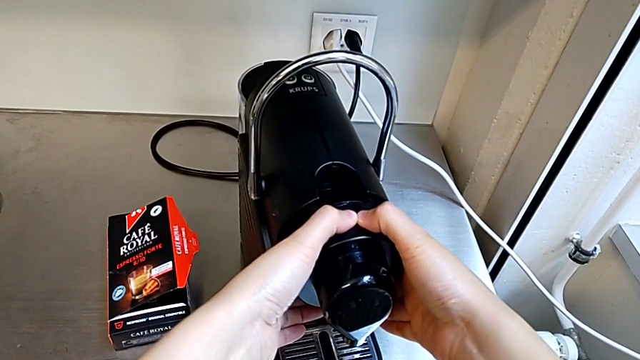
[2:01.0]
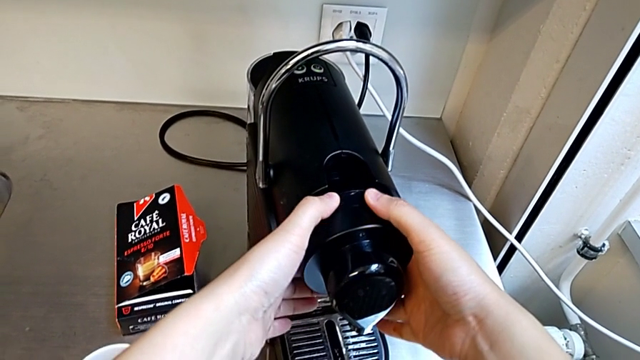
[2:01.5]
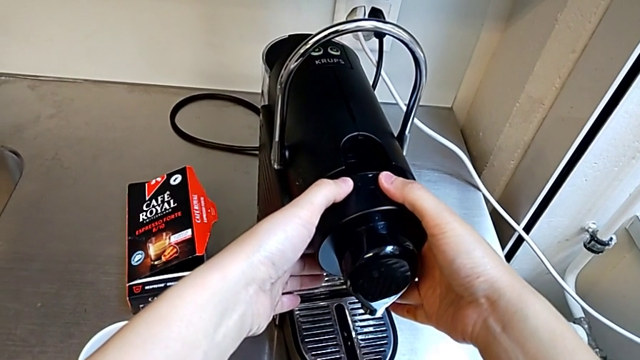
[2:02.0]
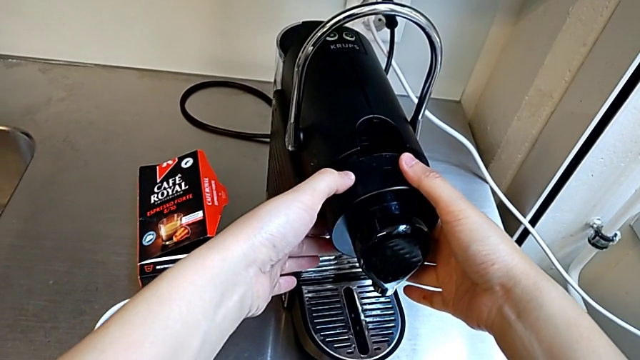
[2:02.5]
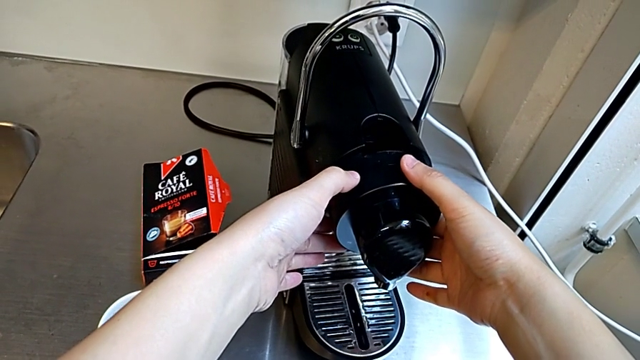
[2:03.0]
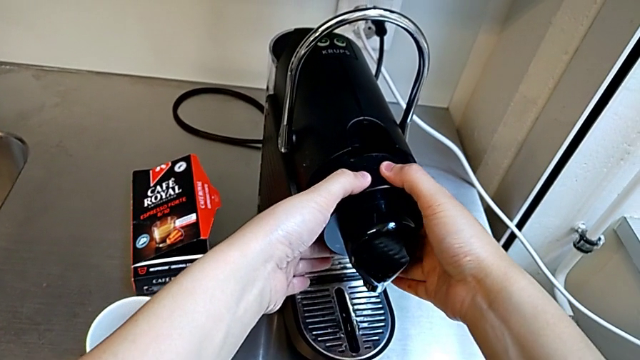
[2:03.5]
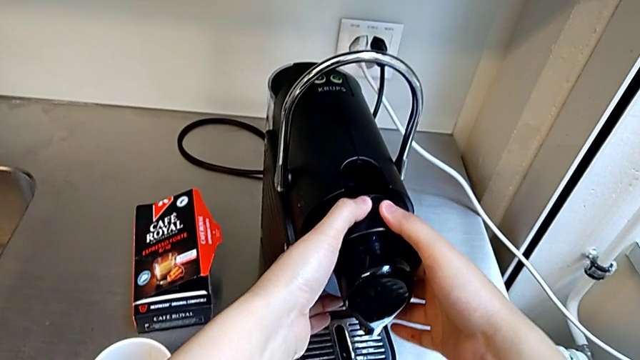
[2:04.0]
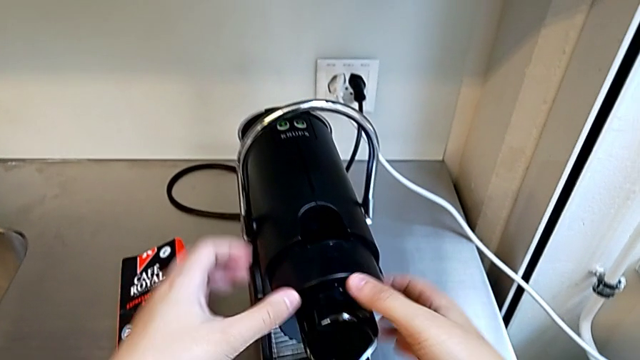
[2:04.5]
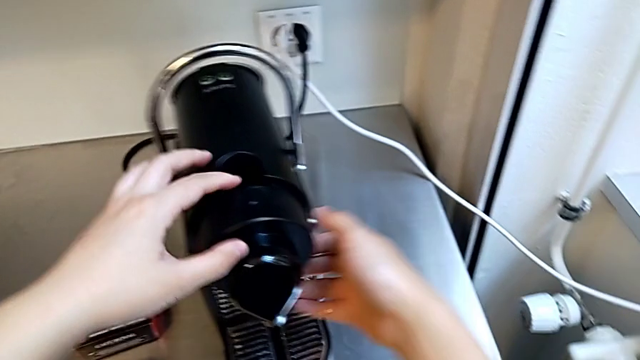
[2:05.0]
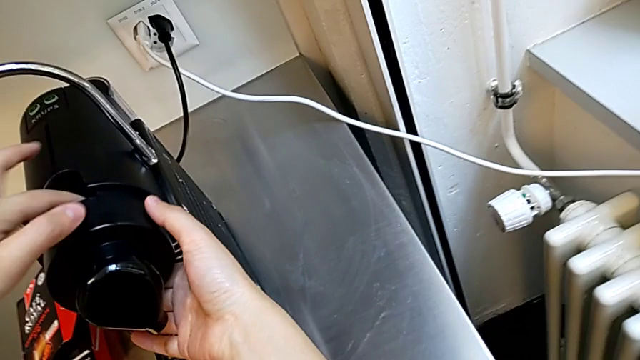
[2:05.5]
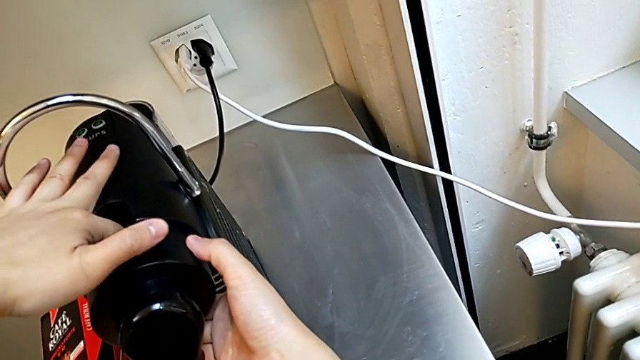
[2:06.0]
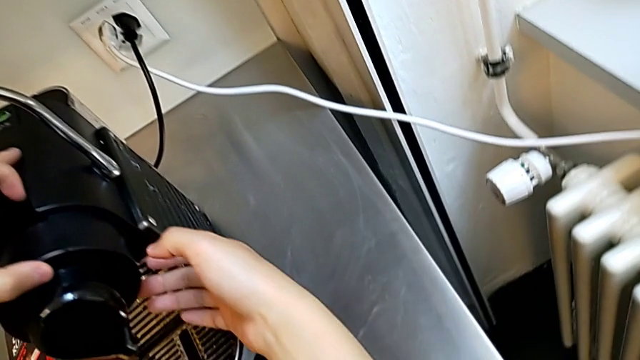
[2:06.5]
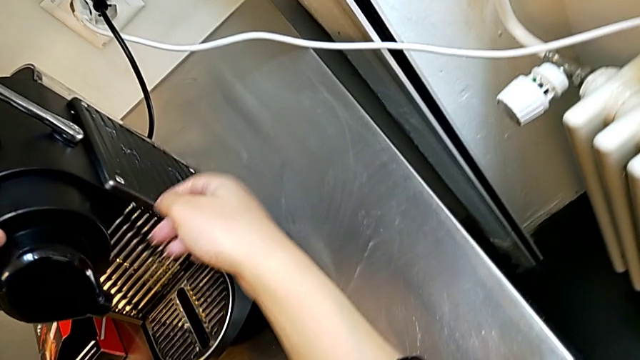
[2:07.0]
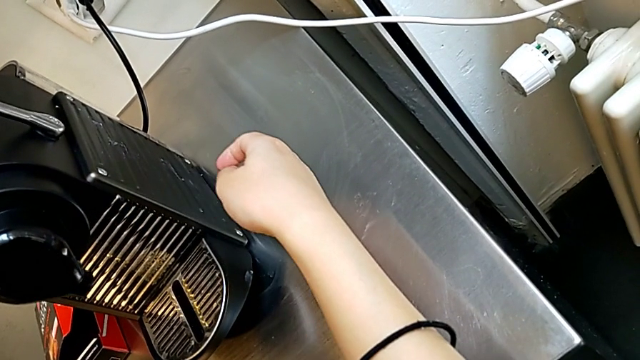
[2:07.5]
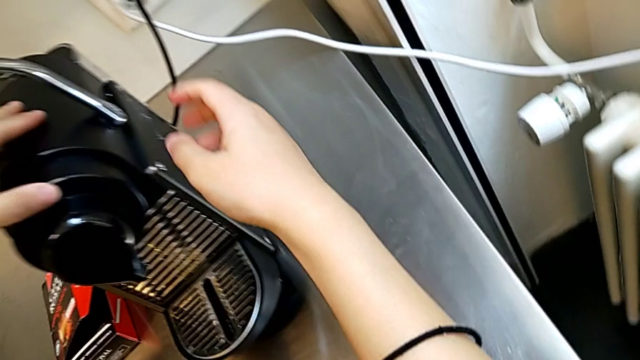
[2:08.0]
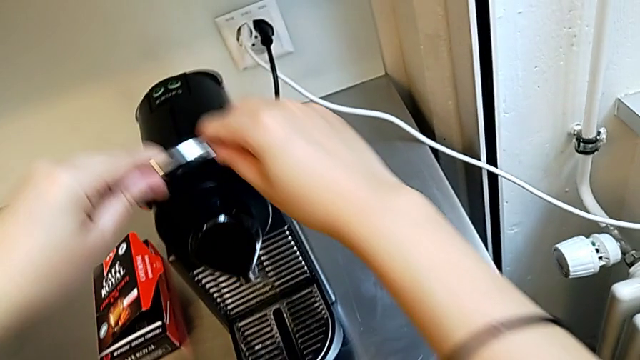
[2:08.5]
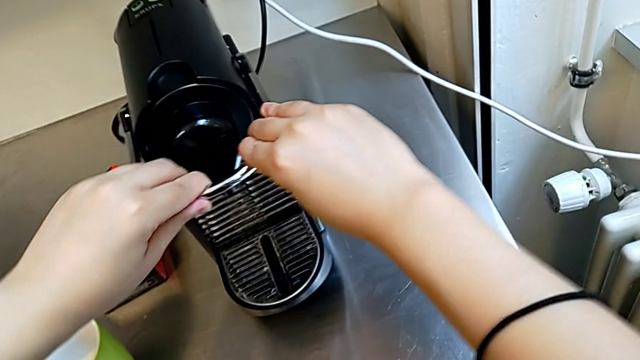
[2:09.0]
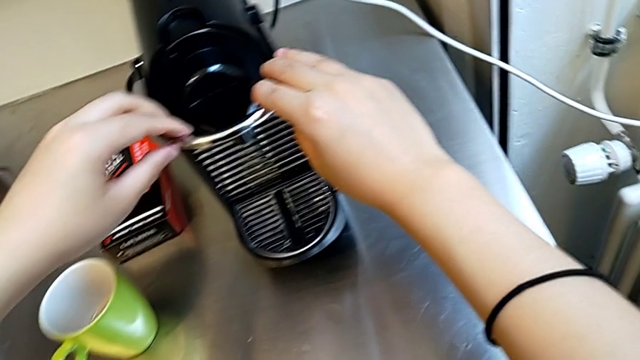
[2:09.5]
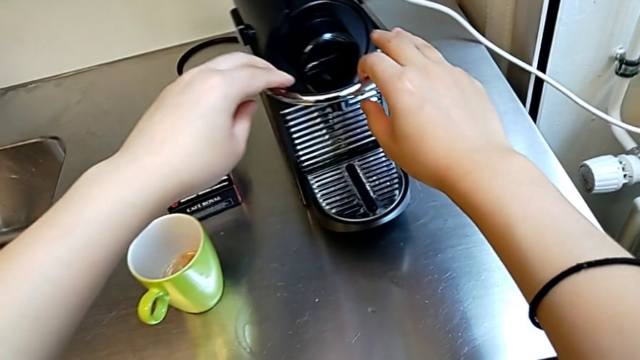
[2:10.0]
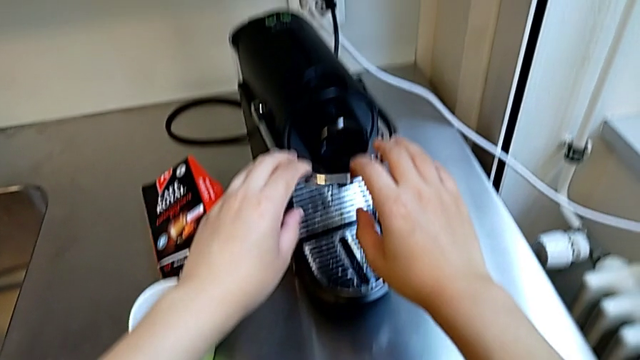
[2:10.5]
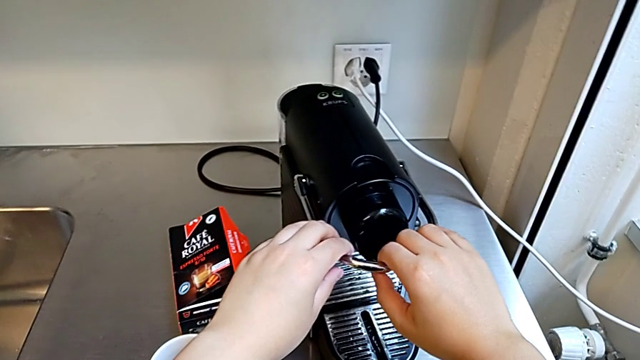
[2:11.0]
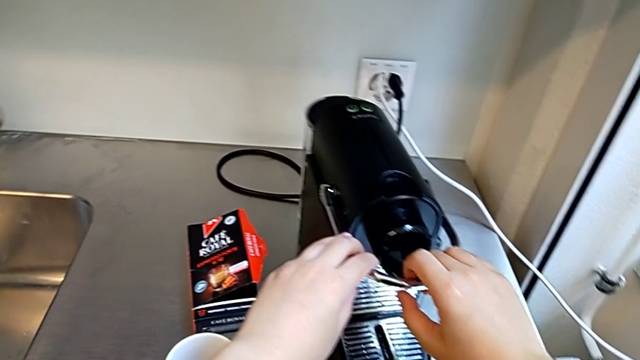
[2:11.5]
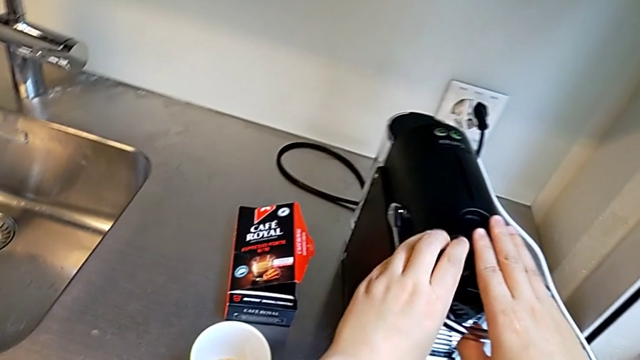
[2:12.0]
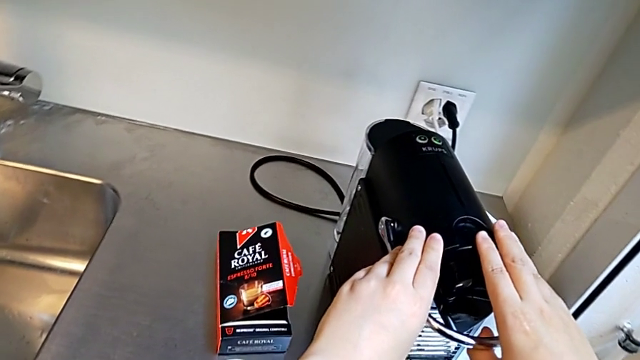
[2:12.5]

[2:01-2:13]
The camera wearer is emptying the capsule container. They keep holding the capsule coffee machine, push the lever and grab it, all with the right hand.

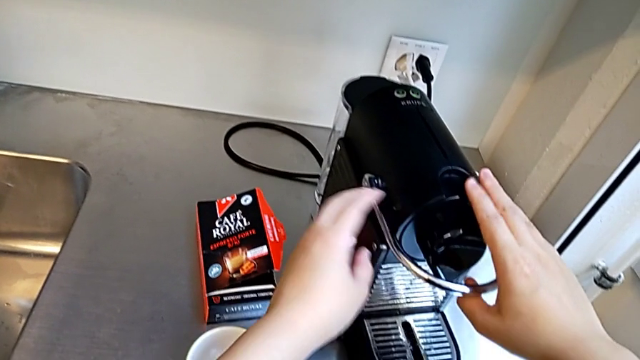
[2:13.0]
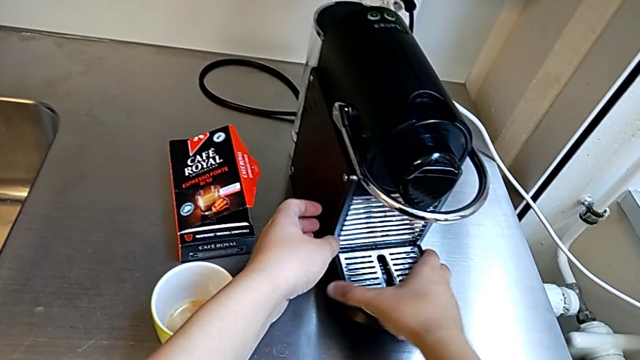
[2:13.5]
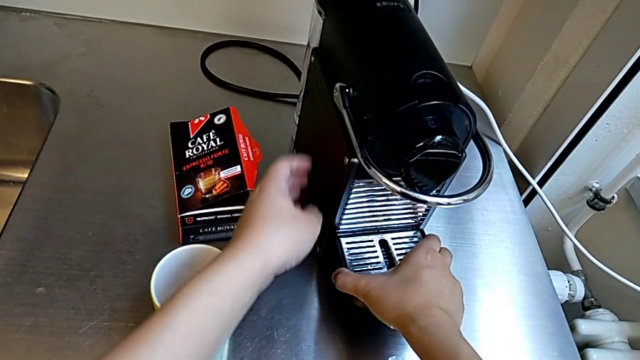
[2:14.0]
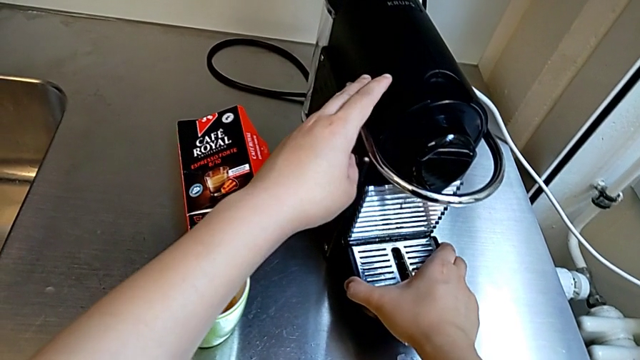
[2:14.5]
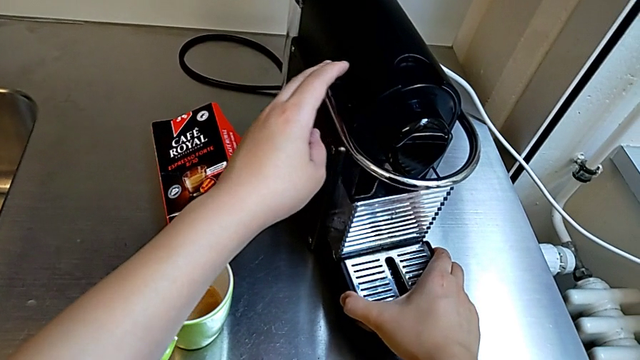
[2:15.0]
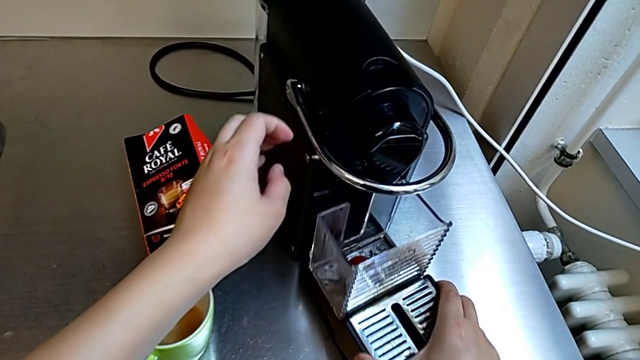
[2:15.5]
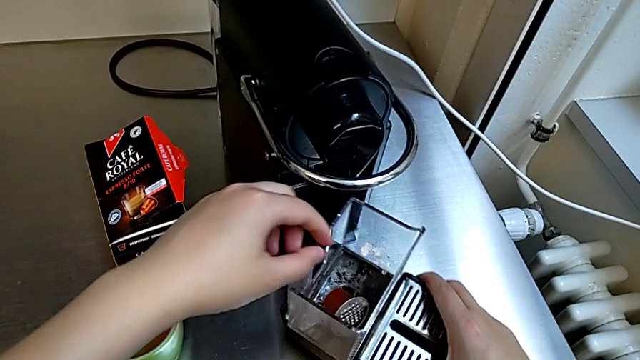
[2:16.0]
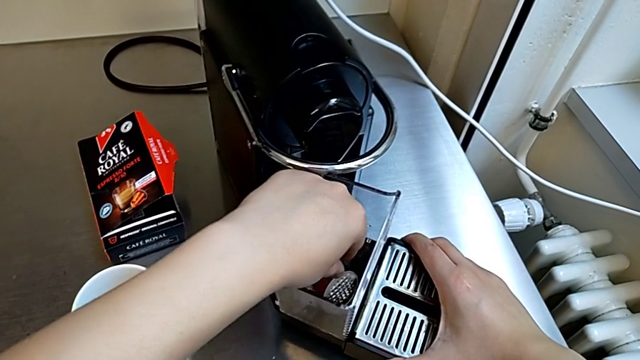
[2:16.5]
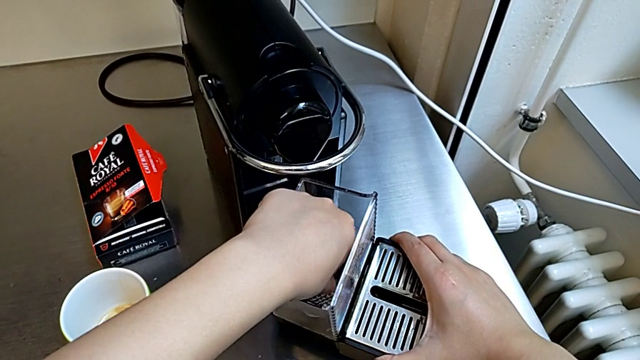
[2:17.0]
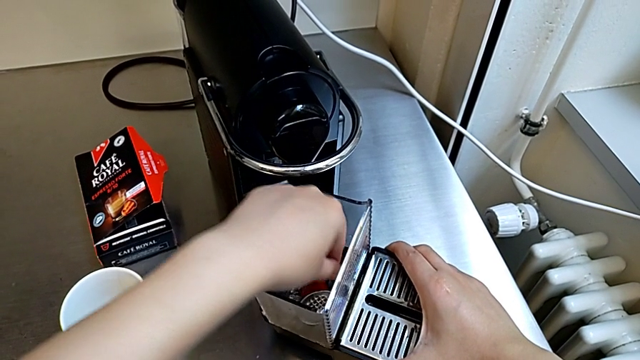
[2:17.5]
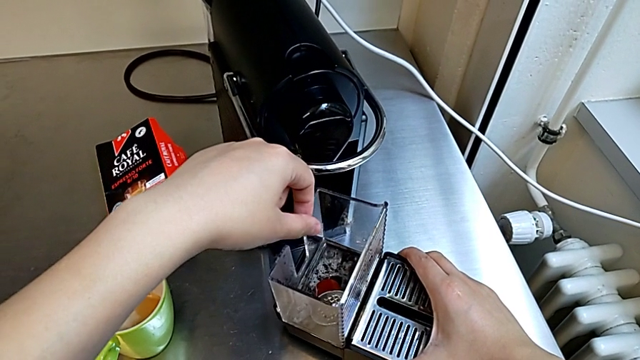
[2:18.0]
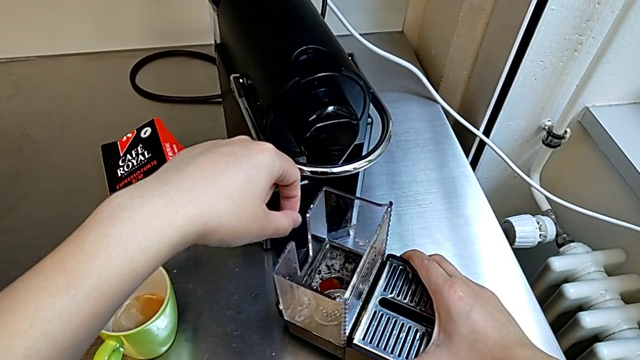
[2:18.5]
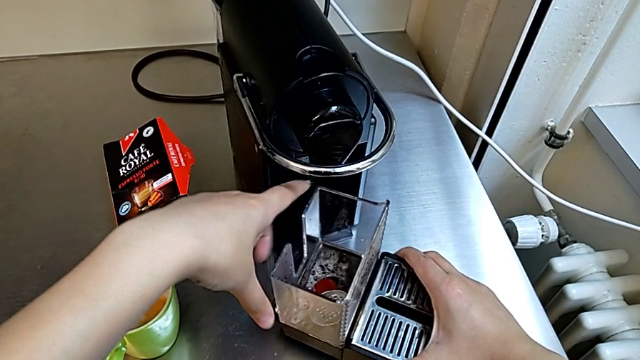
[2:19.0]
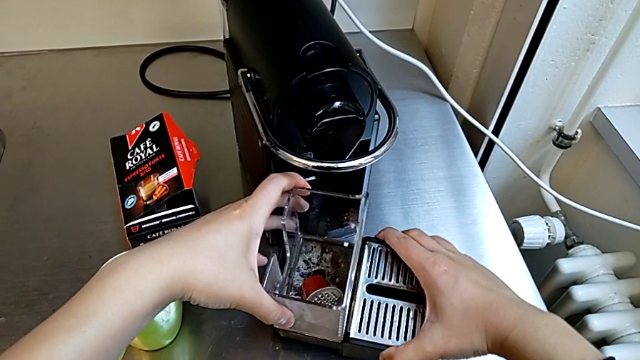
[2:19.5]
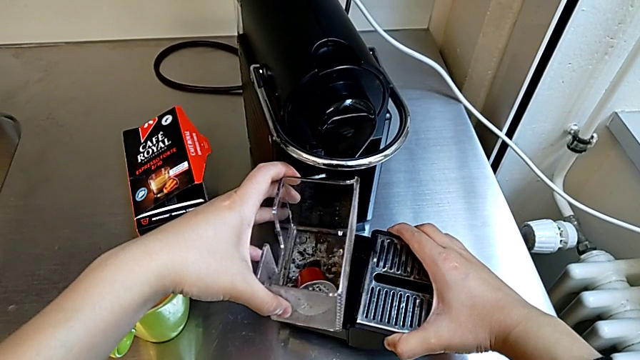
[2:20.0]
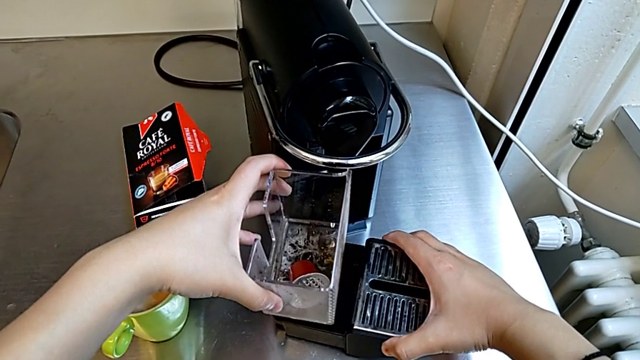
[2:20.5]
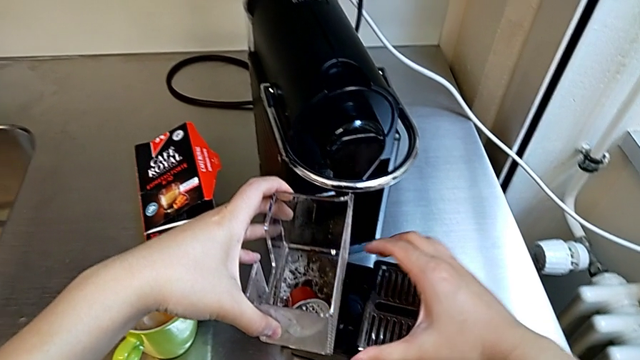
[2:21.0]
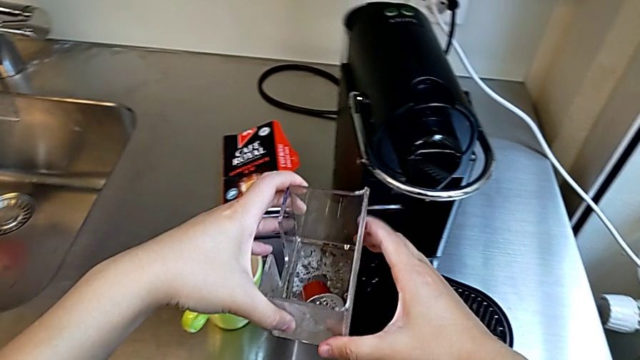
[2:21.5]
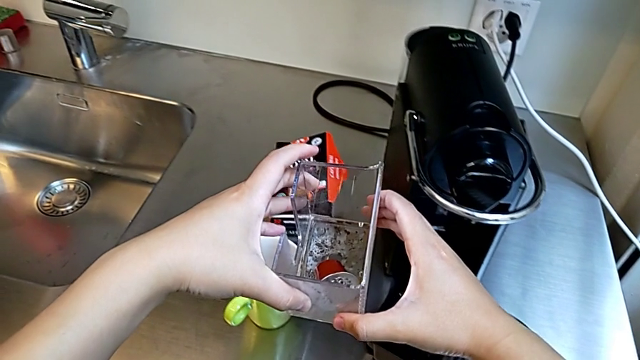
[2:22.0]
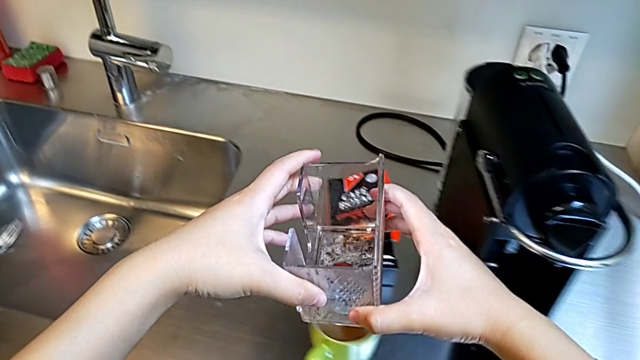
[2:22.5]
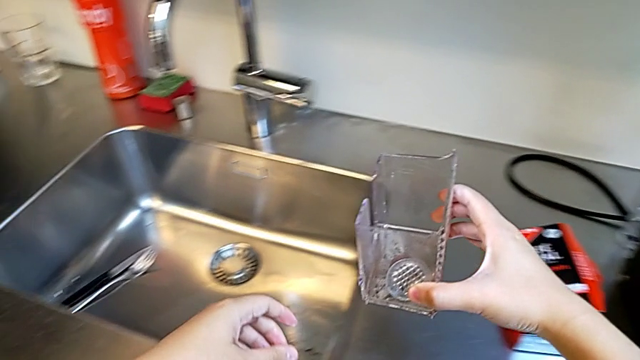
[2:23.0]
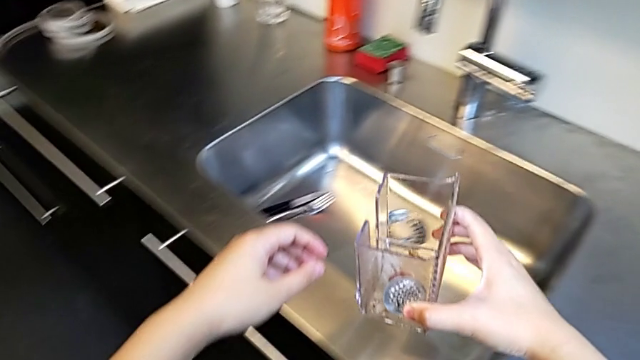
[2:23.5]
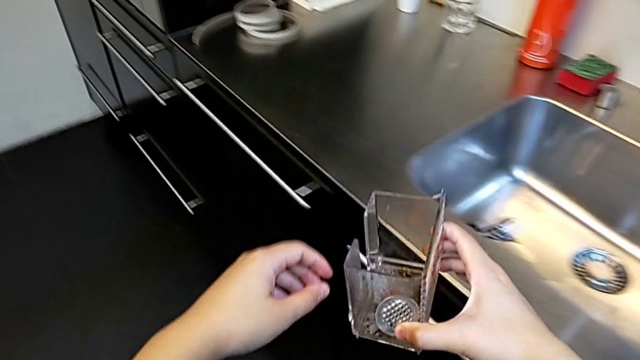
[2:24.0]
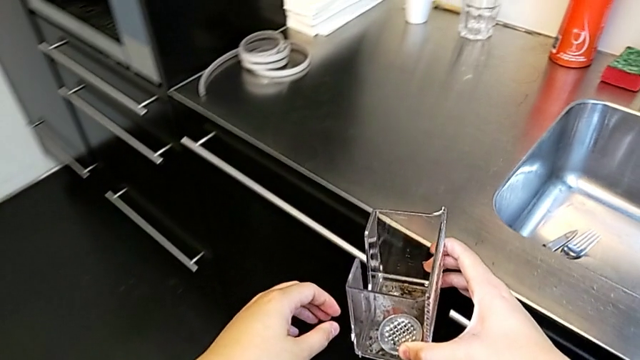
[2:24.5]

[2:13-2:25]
The camera wearer is emptying the capsule container. They pull the drip tray with the right hand, wrongly touch the hot coffee capsule with the left hand, lift the capsule container with the left hand and hold it with the right hand.
